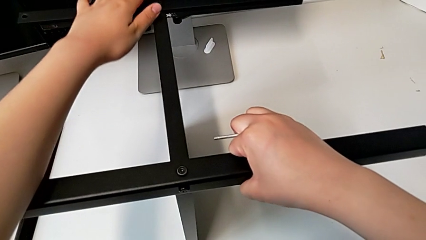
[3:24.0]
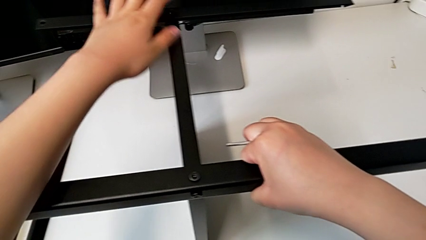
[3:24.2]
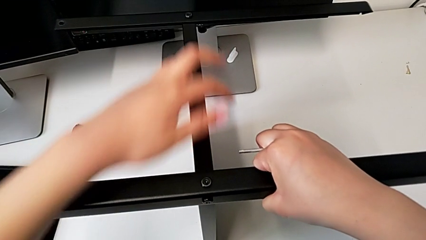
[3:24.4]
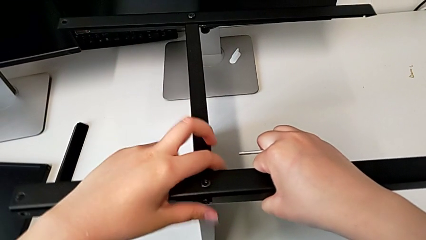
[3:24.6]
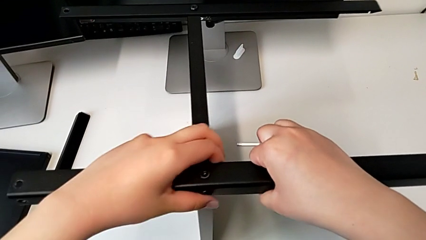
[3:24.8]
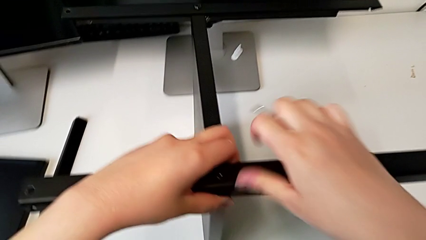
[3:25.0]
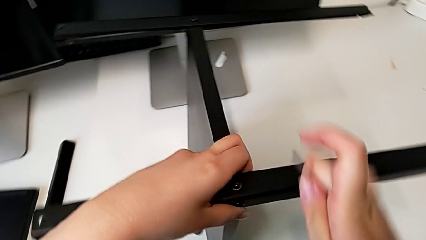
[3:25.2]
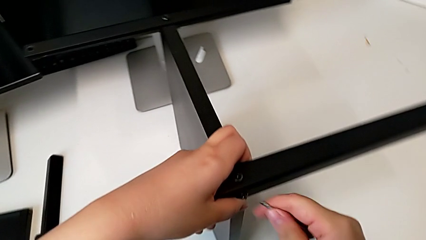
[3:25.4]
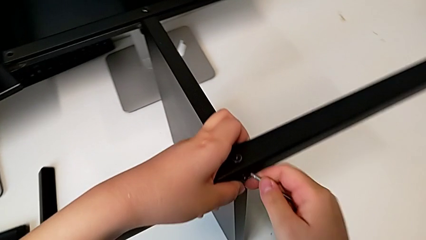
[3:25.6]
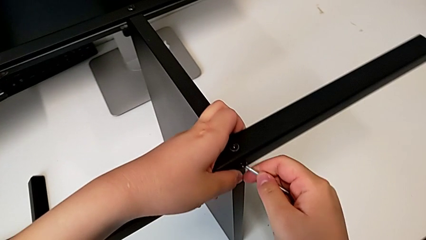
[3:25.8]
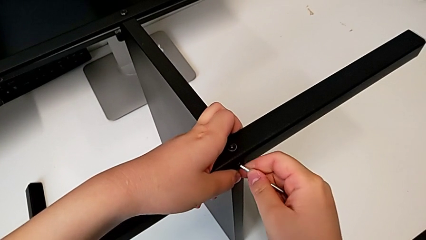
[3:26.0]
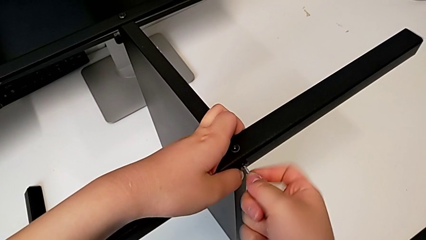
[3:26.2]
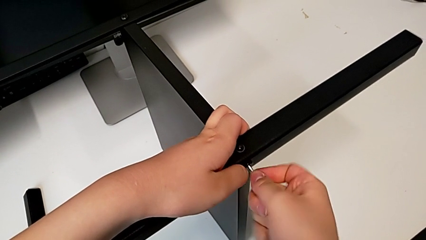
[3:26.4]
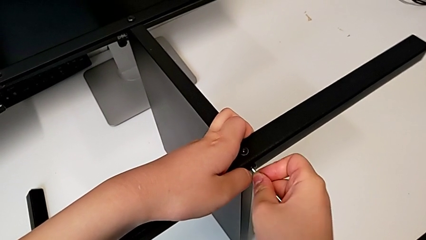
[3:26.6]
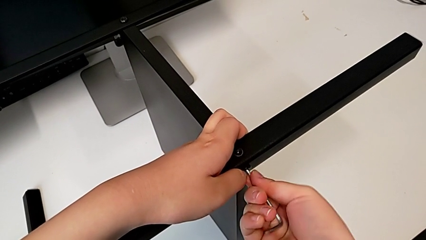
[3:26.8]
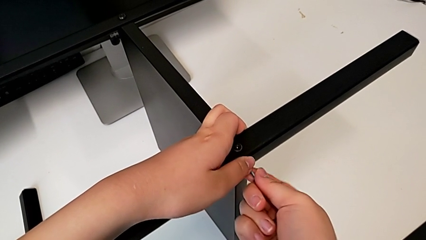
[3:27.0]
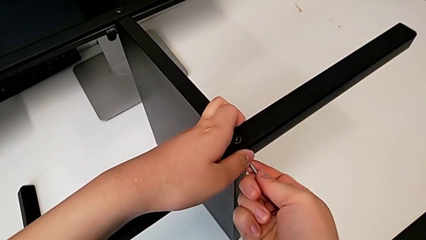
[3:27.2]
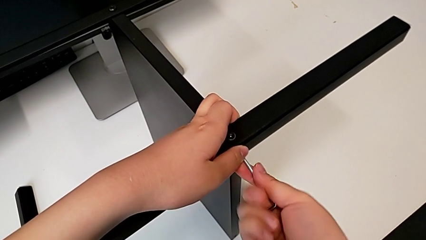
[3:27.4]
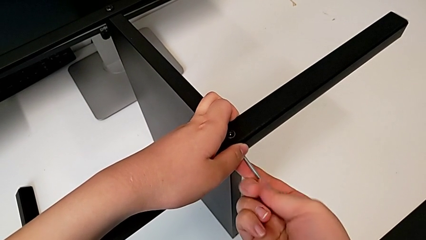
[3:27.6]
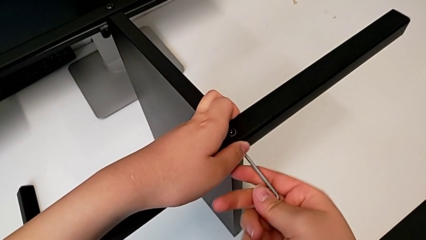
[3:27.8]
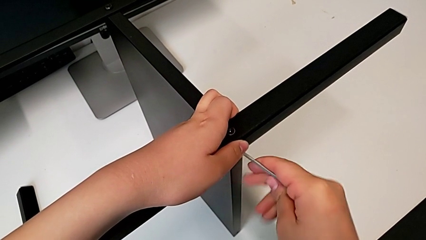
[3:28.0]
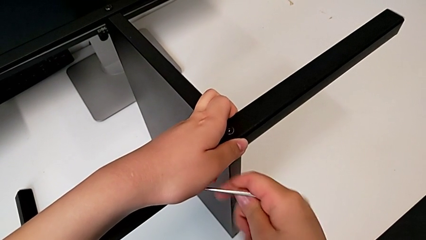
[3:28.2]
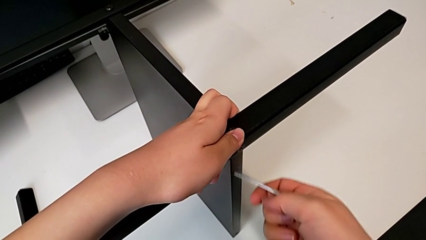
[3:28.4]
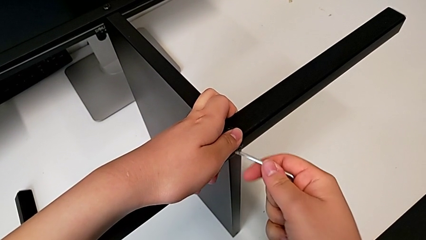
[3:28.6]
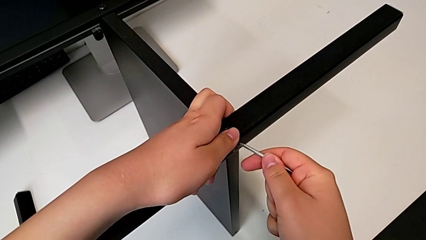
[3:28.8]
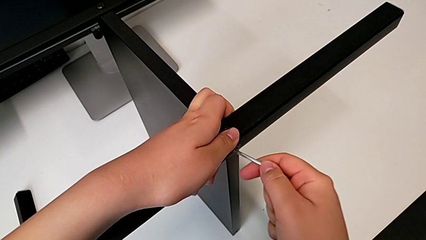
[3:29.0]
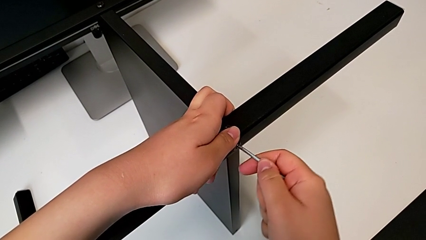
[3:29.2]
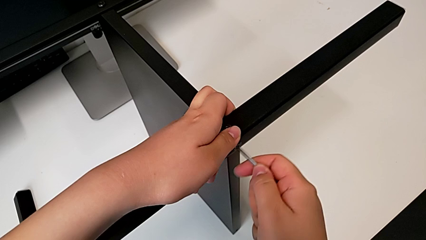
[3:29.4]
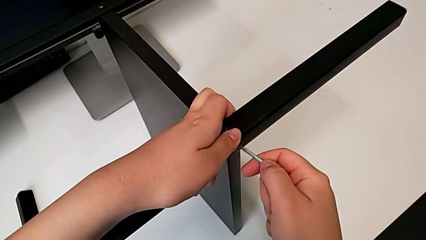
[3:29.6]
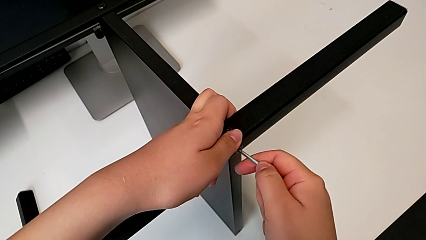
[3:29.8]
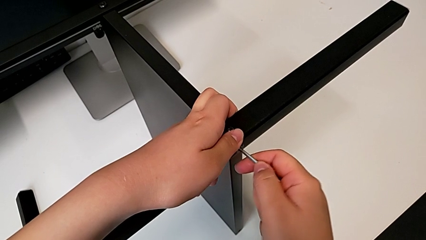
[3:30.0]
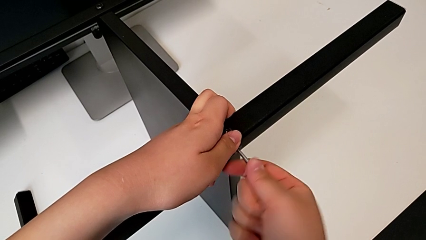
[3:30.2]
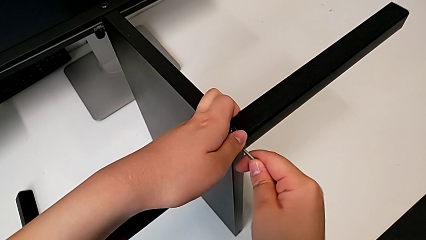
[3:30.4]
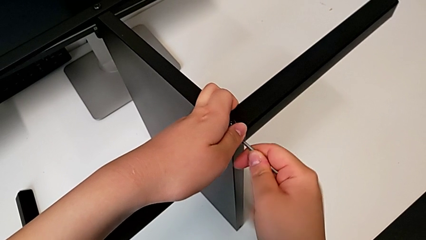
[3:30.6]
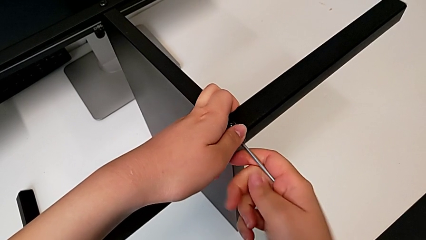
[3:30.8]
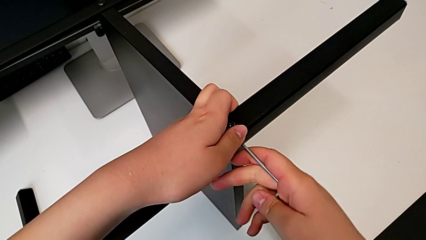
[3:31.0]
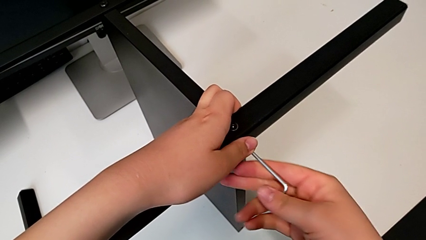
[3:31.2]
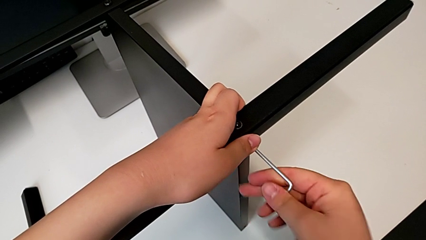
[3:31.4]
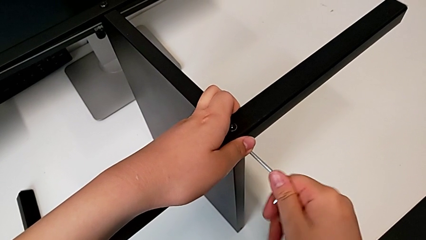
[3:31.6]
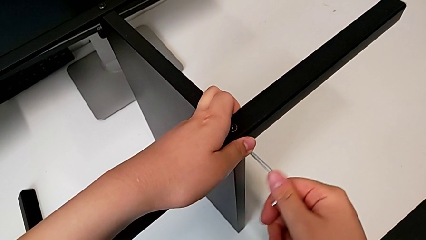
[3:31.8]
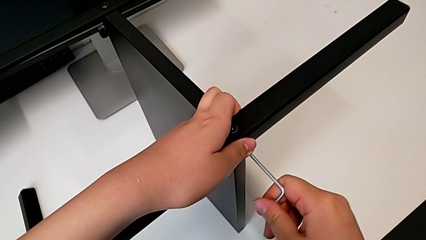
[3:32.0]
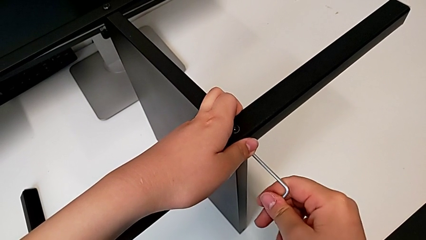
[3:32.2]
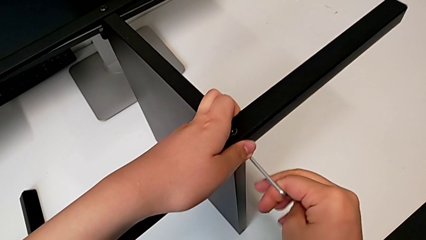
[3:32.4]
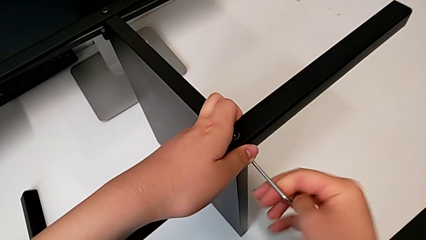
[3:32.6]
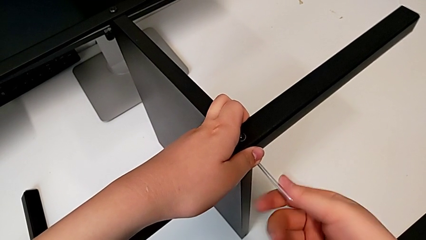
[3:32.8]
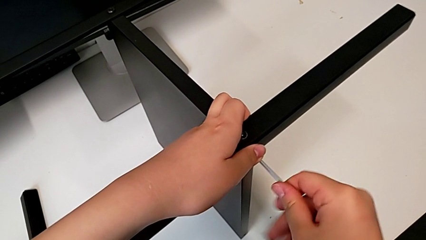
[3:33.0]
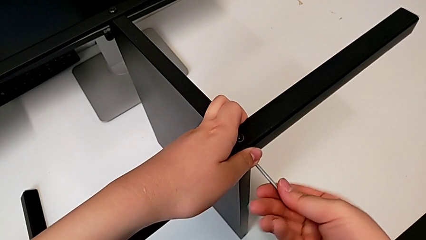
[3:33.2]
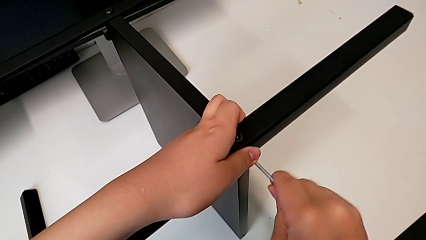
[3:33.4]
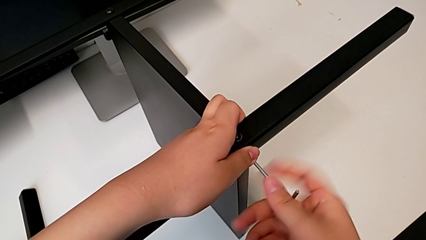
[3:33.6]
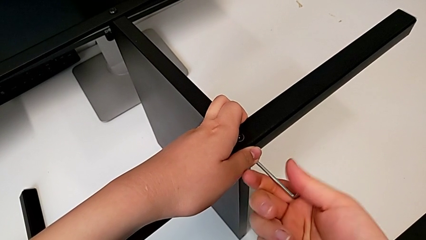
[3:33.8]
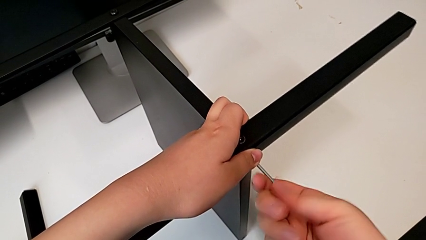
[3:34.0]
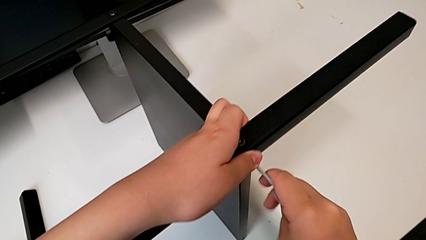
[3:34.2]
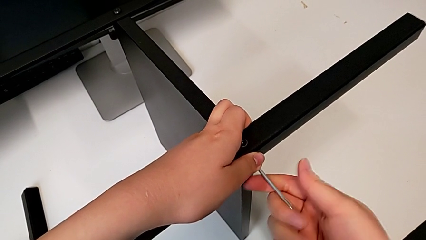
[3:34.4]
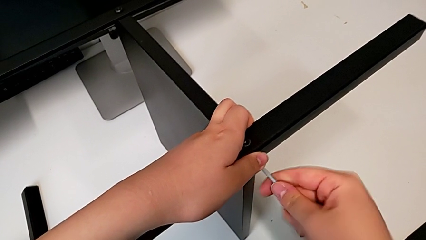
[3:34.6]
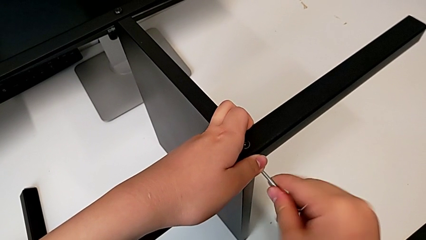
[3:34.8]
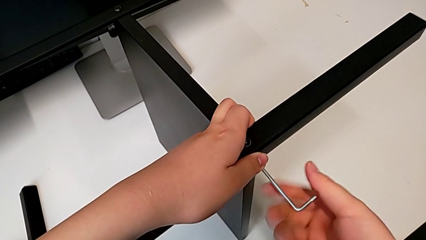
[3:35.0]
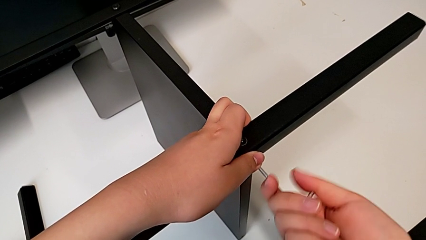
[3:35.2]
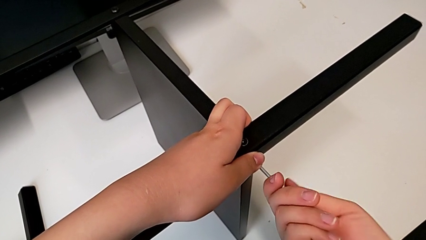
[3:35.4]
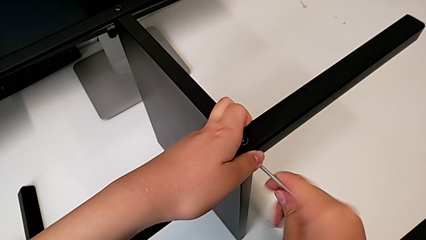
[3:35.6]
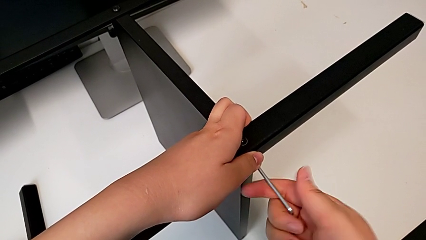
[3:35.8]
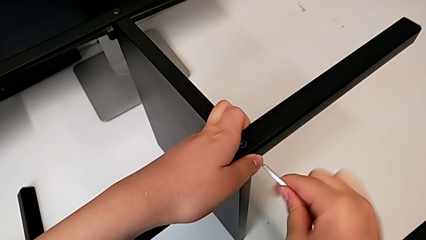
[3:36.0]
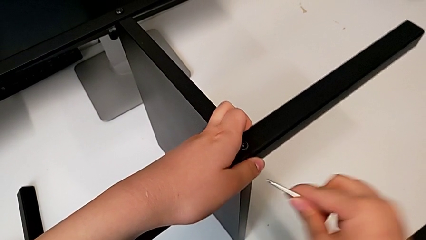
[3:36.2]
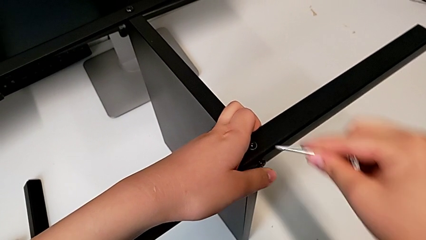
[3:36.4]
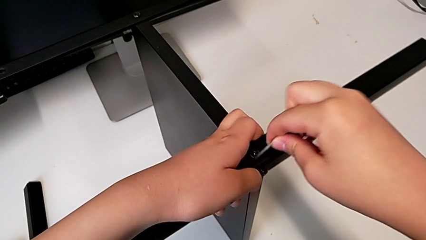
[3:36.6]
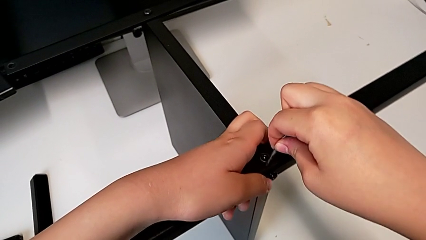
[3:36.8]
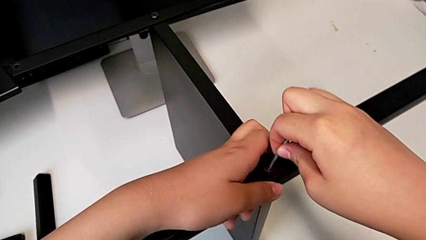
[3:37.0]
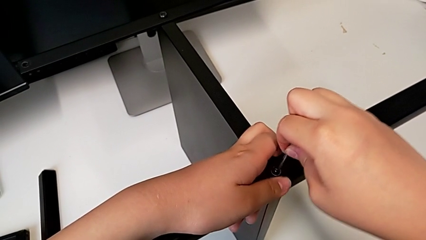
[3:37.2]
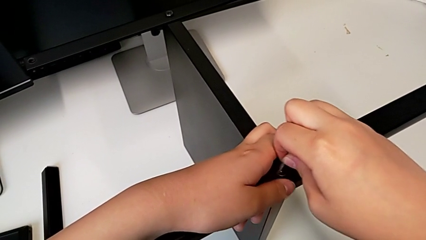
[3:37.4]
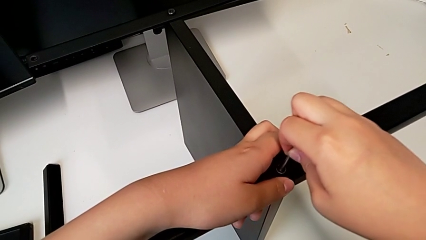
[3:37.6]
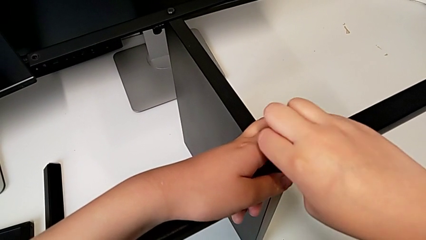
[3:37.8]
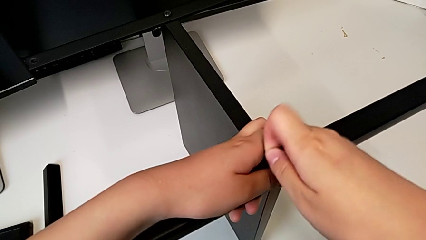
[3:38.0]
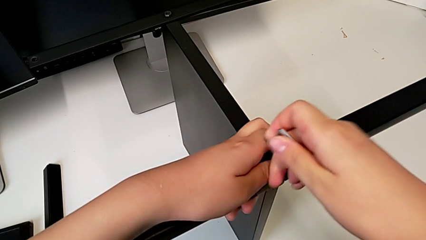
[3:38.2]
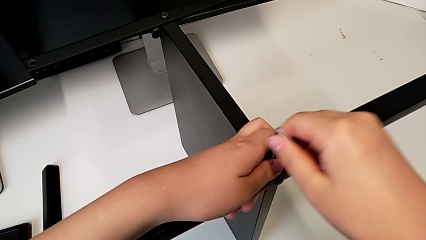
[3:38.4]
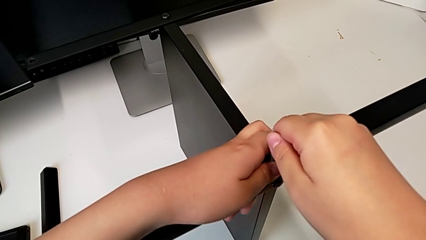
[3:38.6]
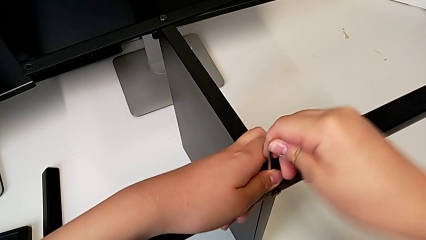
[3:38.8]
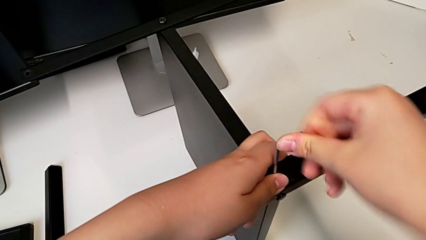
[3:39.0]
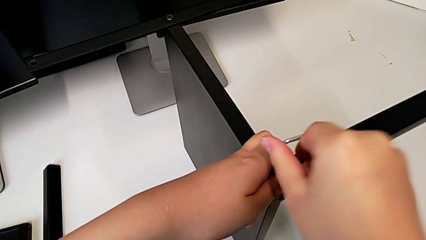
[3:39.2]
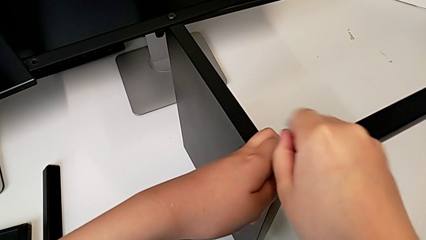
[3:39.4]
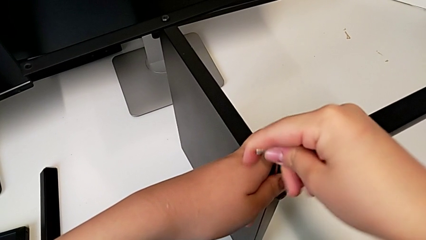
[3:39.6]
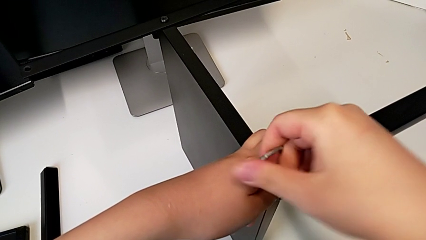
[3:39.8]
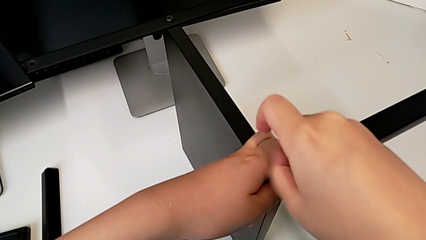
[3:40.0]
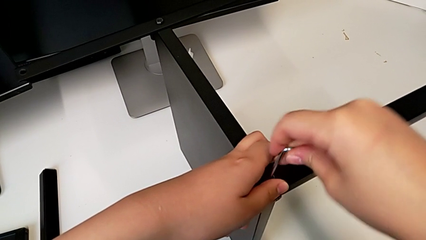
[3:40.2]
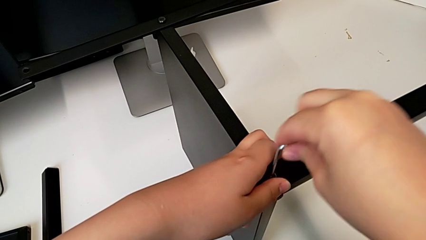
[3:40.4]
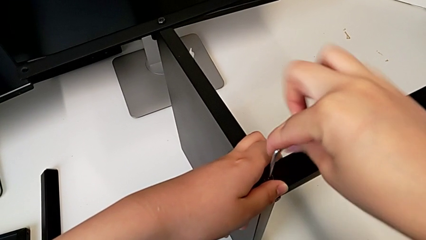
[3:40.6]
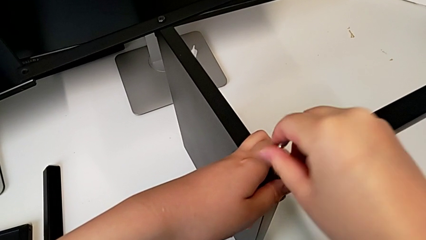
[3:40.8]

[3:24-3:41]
The camera wearer is disassembling the third leg of the furniture. They insert the Allen wrench, unscrew the hex socket head, withdraw the Allen wrench, insert it, unscrew the hex socket head, withdraw the Allen wrench, insert it and begin to unscrew the hex socket head.
